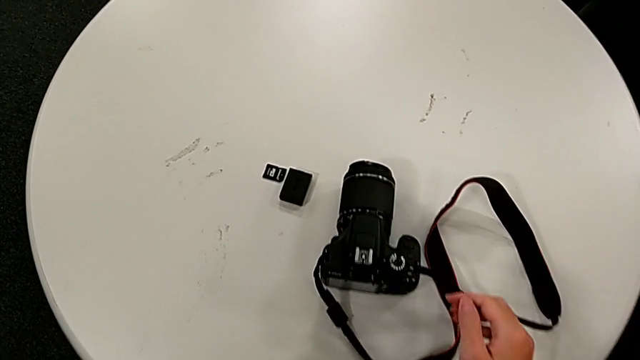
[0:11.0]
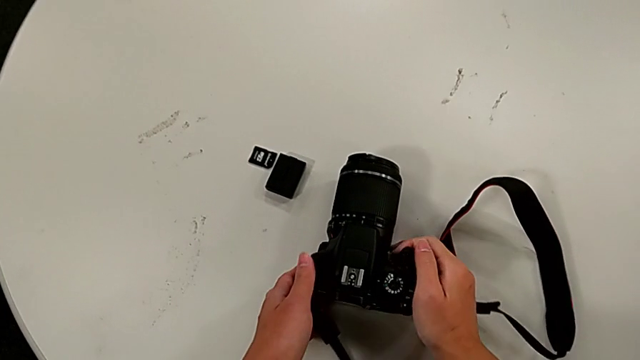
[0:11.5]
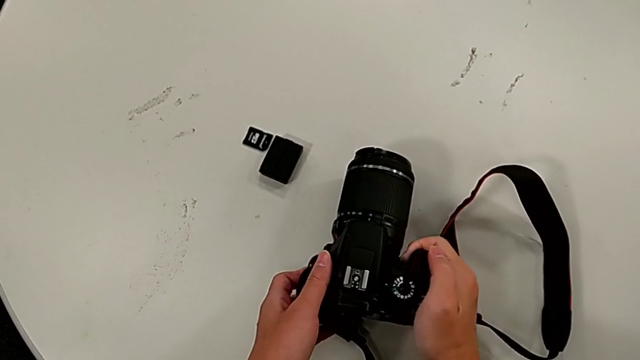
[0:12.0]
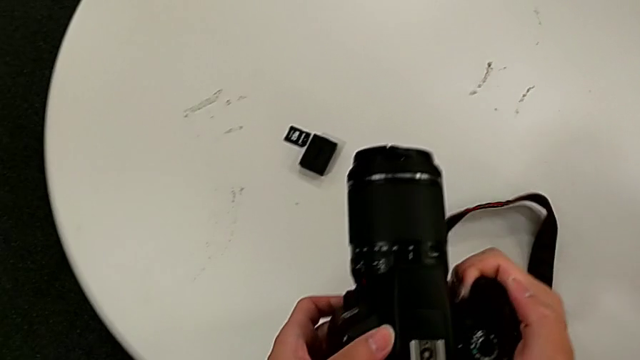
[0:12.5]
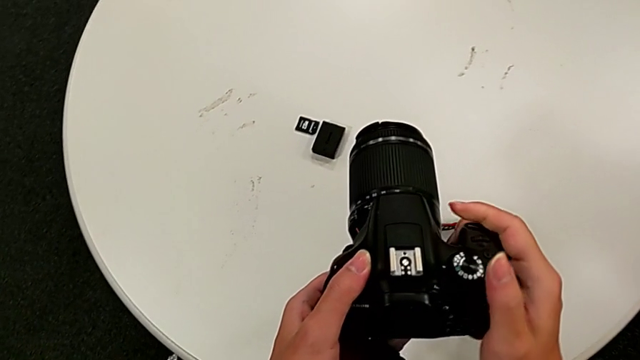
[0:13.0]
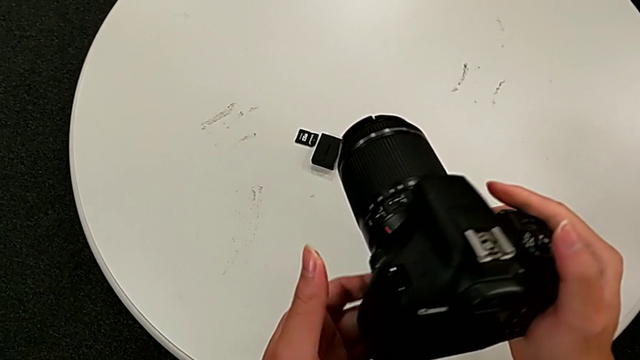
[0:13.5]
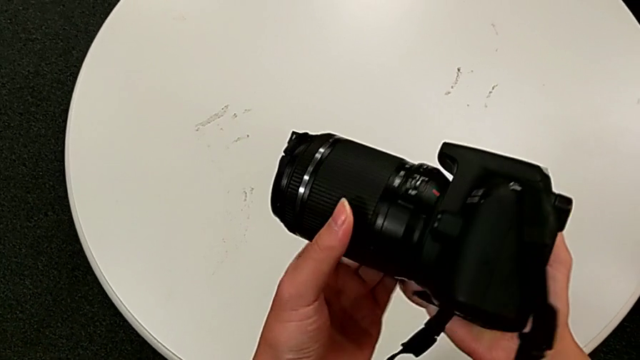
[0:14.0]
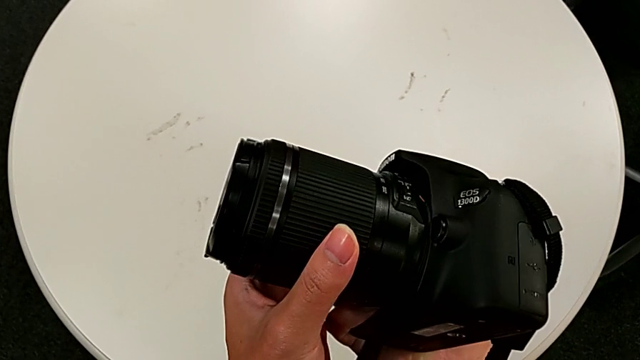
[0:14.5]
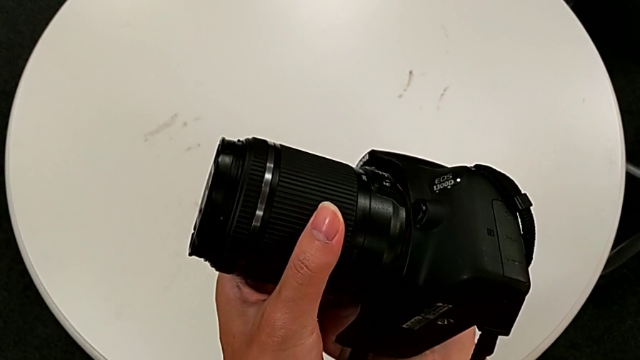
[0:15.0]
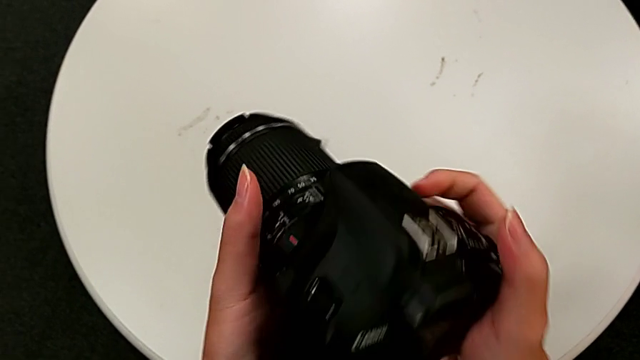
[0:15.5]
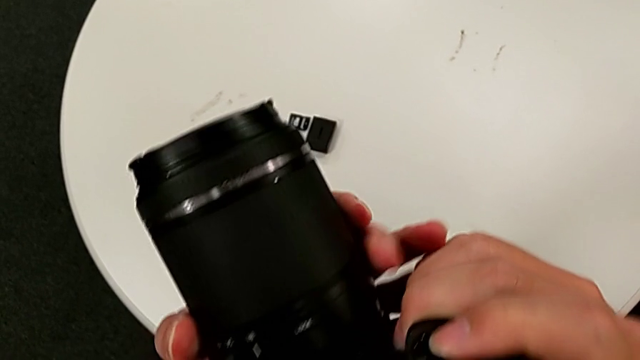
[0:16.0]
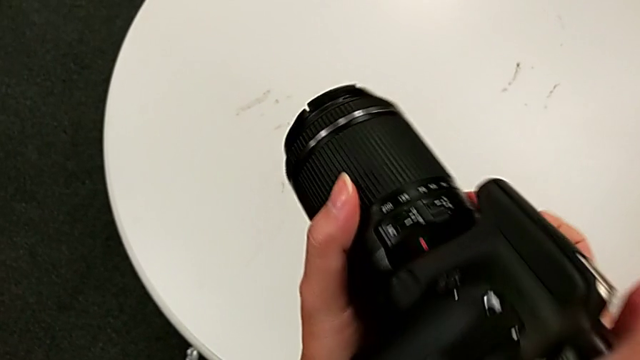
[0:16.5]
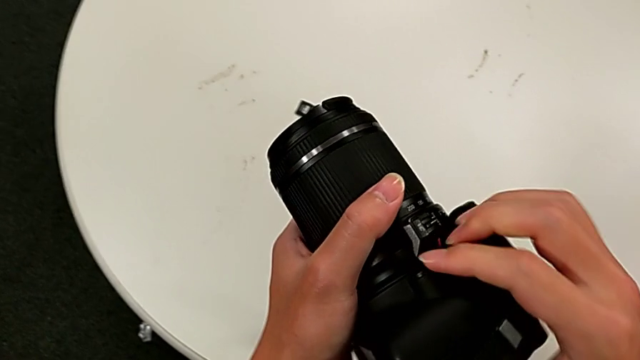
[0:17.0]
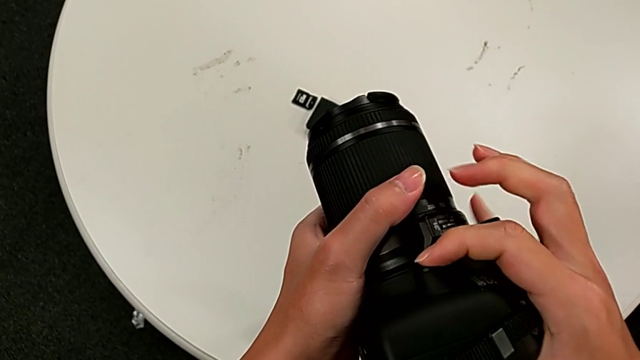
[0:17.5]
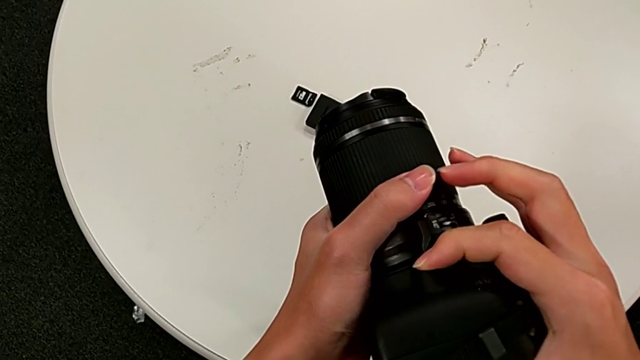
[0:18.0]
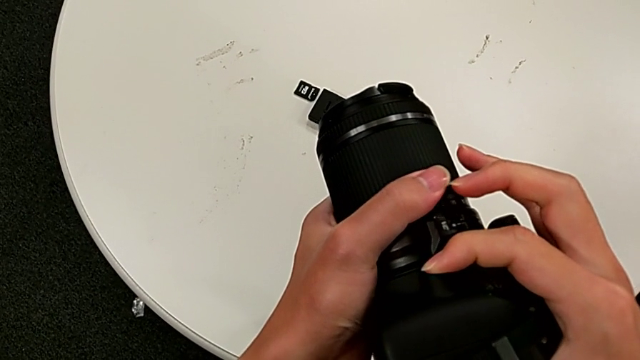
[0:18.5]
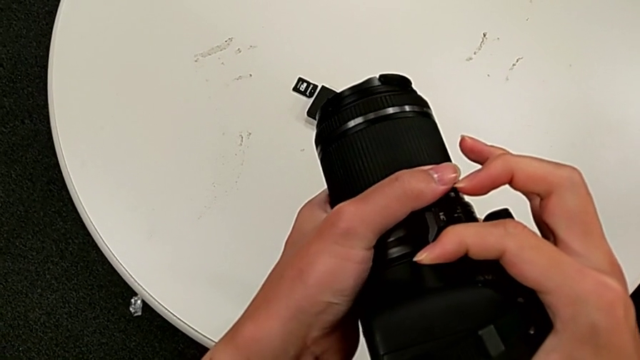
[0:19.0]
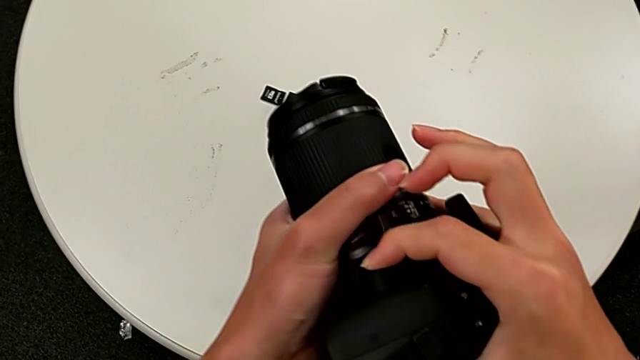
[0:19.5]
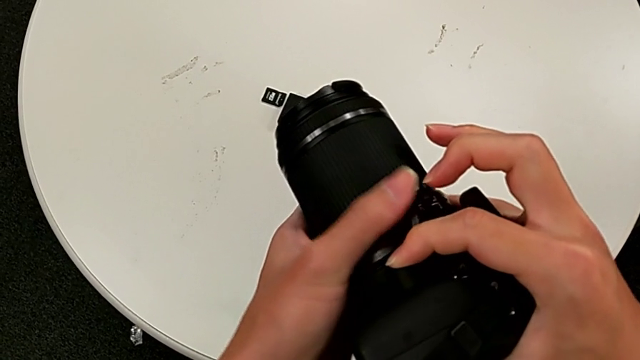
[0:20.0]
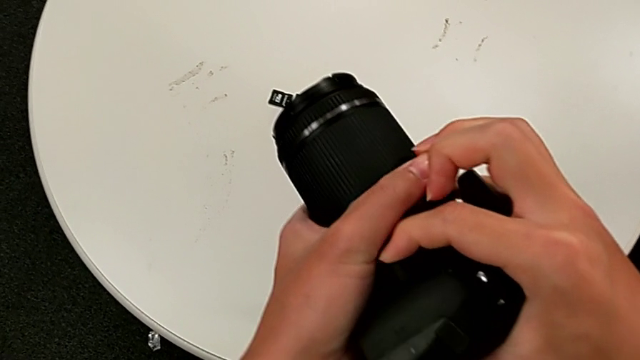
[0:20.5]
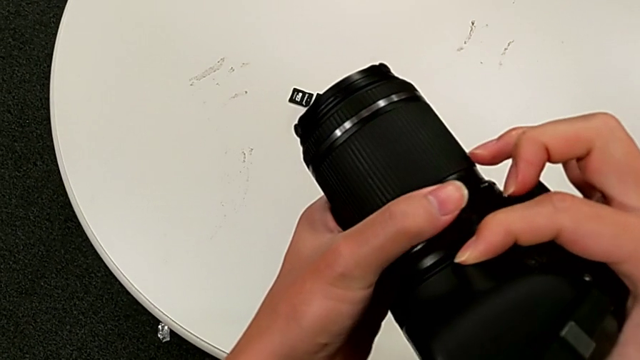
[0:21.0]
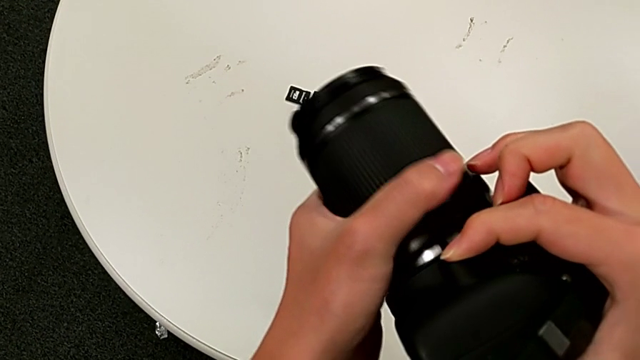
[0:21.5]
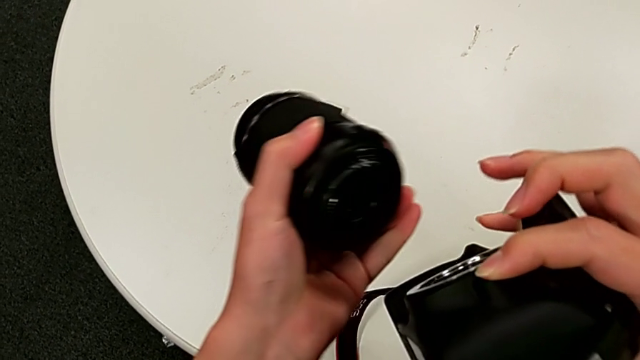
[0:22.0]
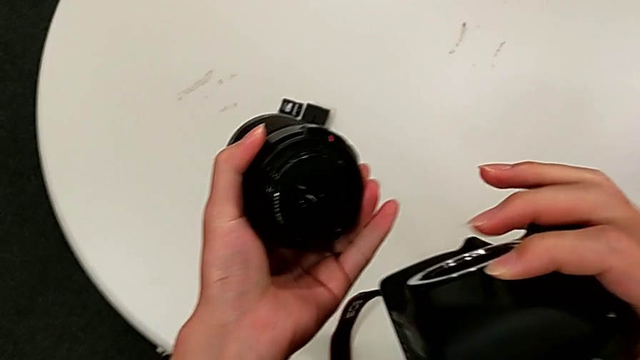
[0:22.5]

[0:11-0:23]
The camera wearer detaches the lens from the DSLR camera. They grab the black DSLR, lift it, inspect the black DSLR, press the middle button and rotate the lens.

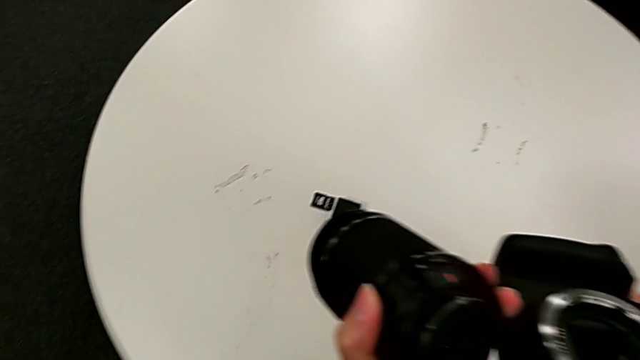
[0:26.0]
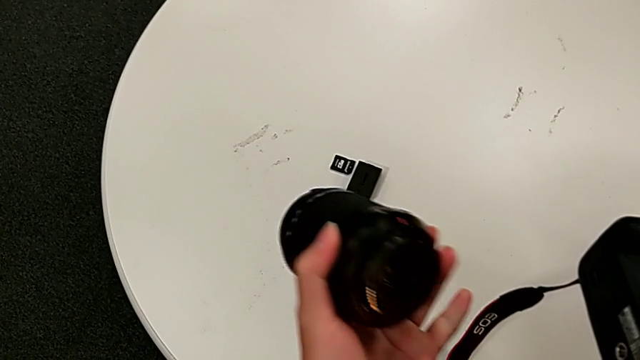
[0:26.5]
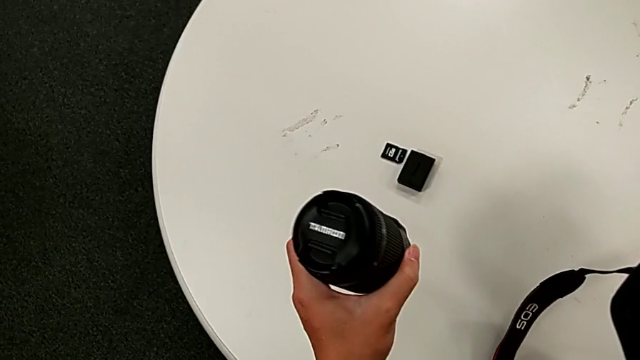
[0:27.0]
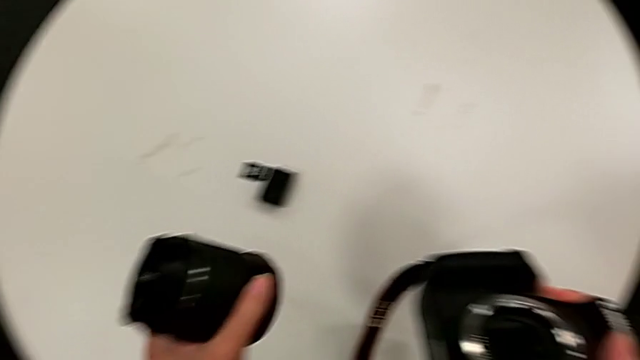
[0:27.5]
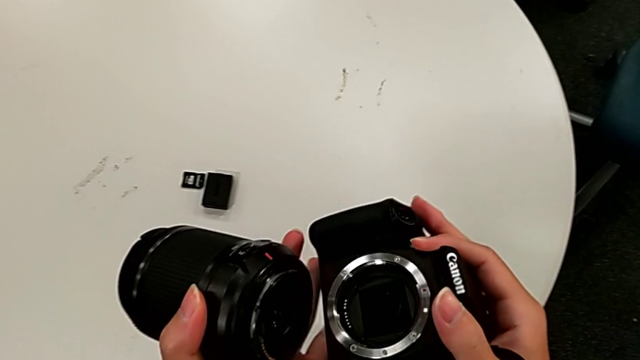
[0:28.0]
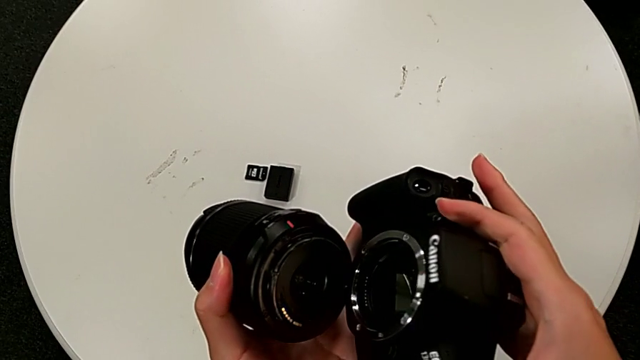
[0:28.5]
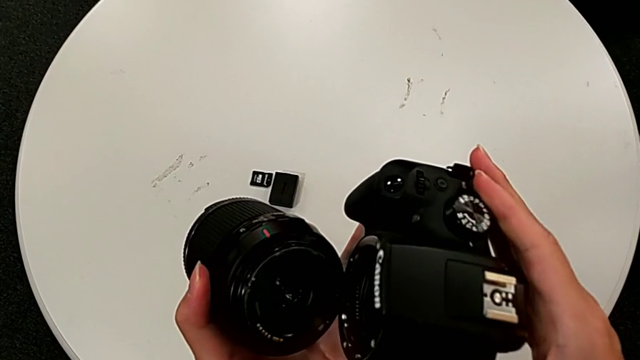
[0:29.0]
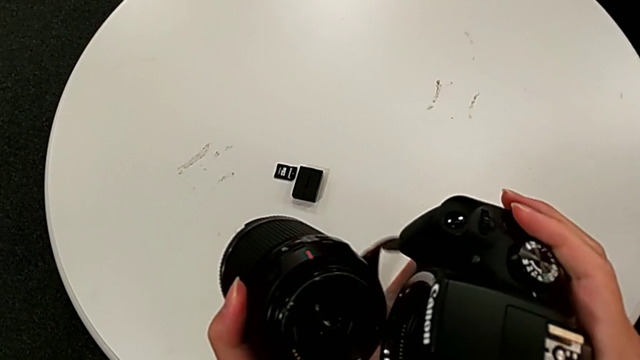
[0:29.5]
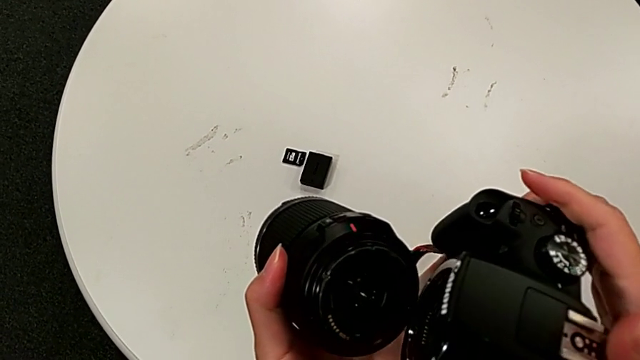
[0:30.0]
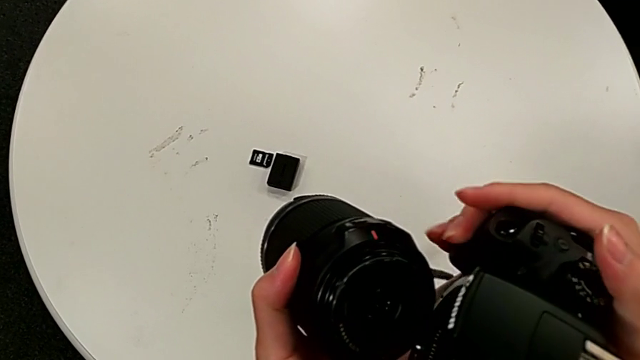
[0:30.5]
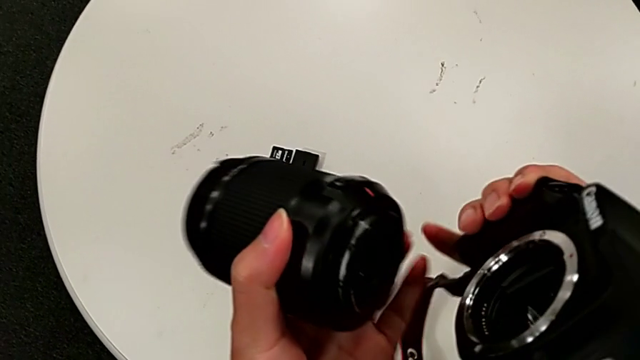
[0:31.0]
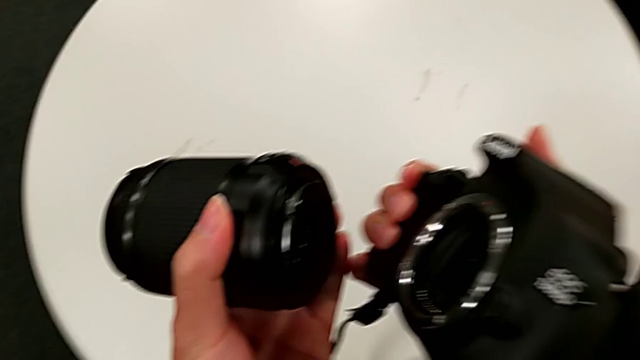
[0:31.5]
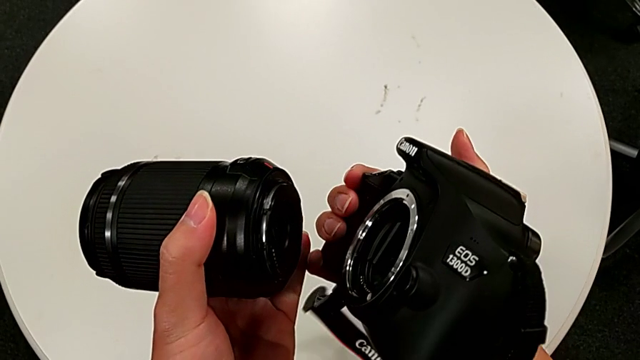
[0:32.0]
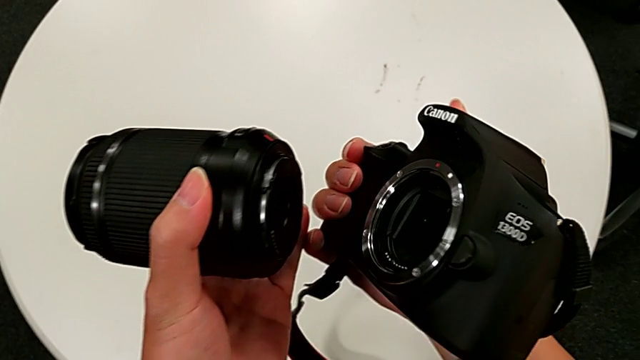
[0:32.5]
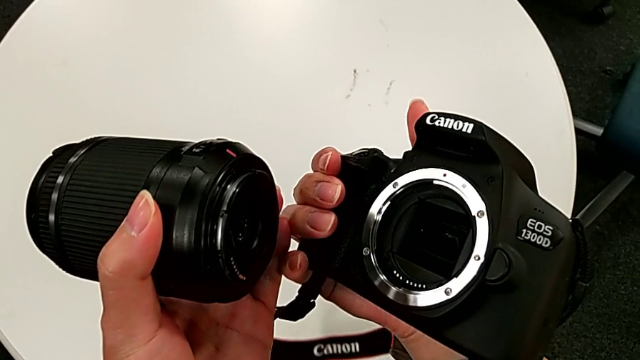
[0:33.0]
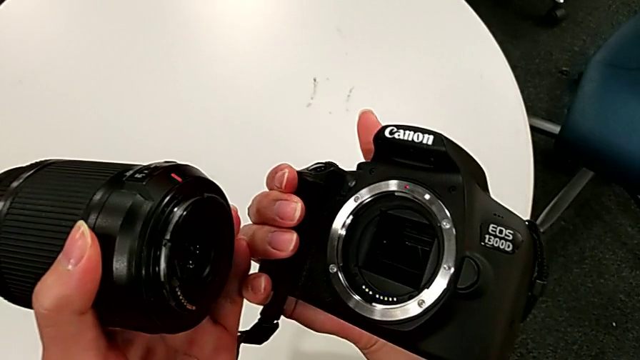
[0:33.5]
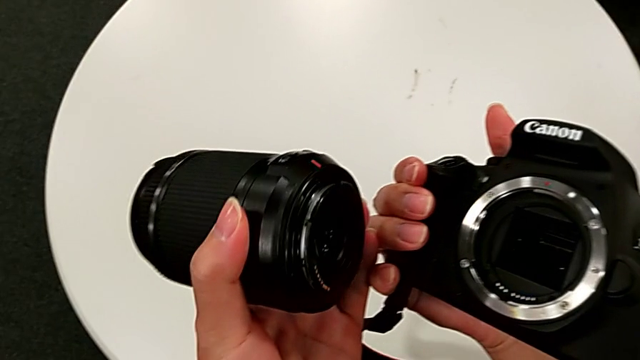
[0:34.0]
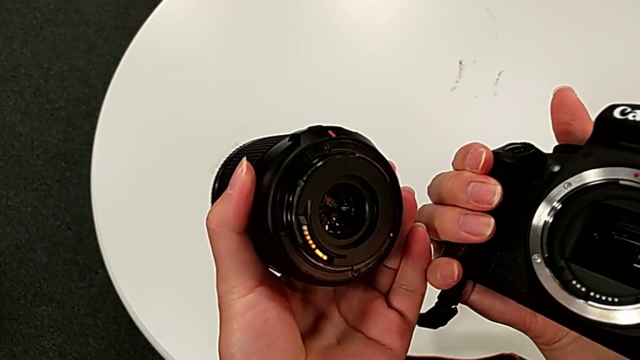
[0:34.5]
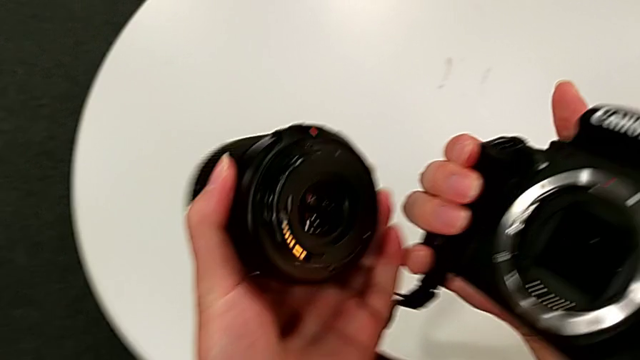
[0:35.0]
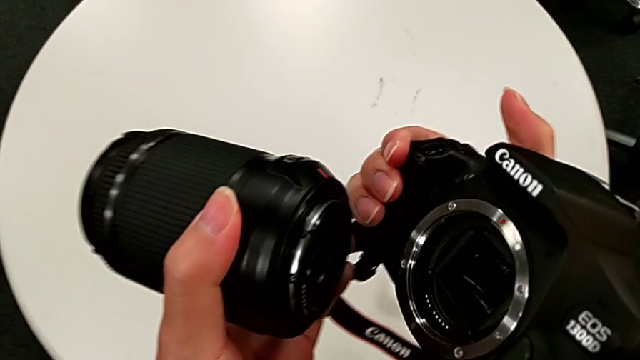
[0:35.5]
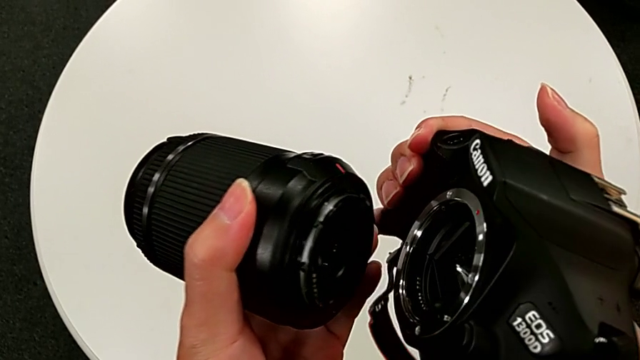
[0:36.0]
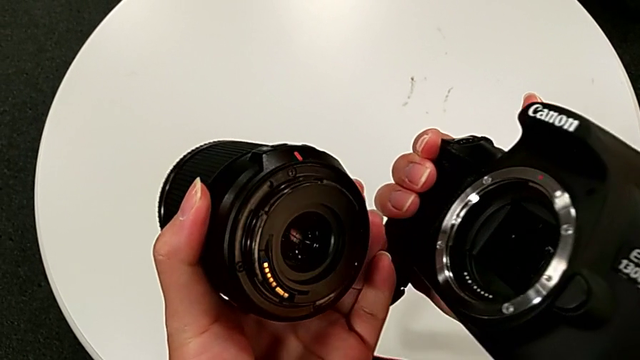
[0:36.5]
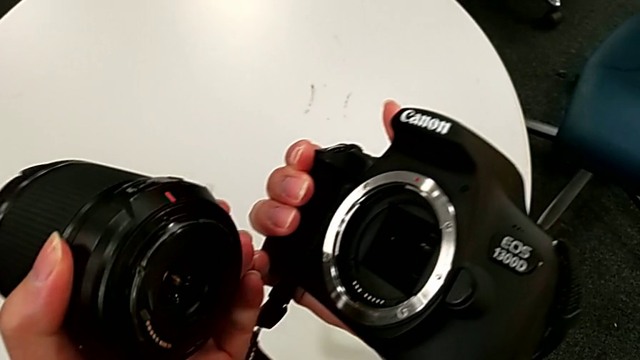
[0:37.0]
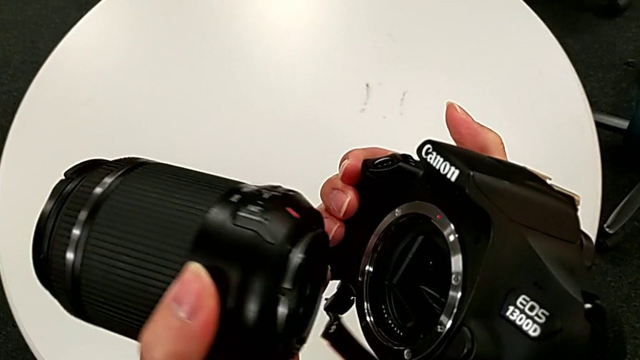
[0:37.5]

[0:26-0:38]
The camera wearer is attaching the lens to the DSLR. They inspect the rounded lens, lift it and wrongly hold the rounded lens.
